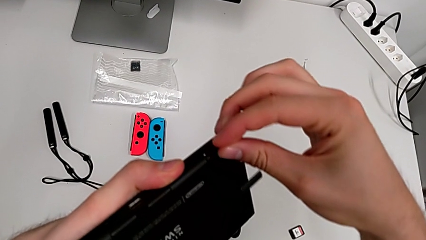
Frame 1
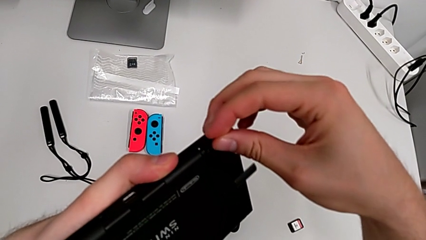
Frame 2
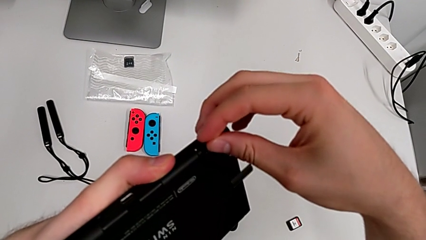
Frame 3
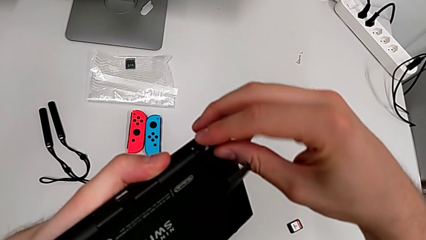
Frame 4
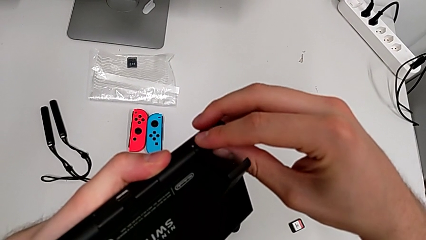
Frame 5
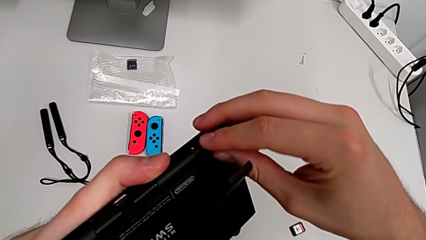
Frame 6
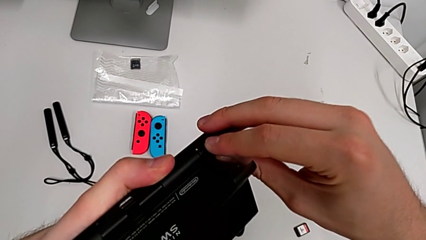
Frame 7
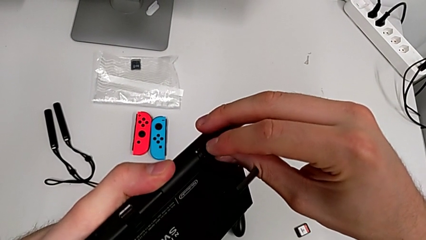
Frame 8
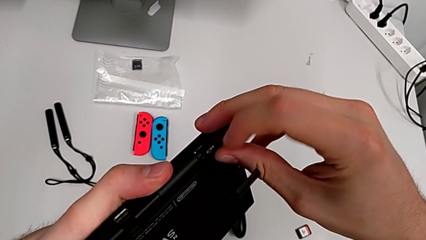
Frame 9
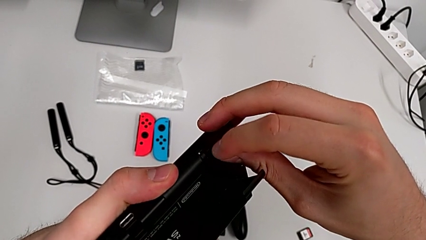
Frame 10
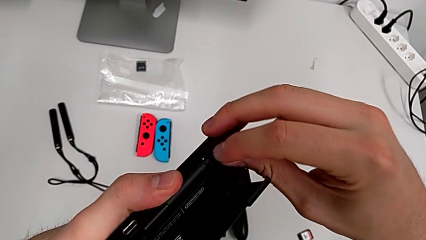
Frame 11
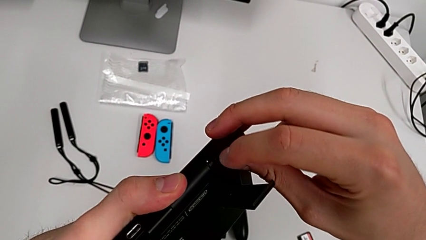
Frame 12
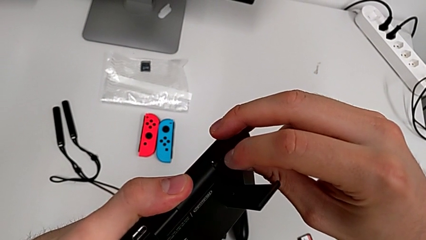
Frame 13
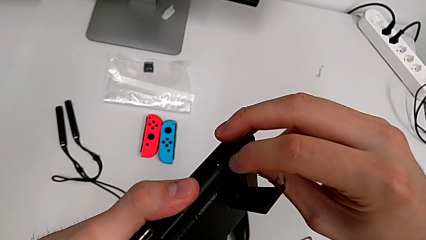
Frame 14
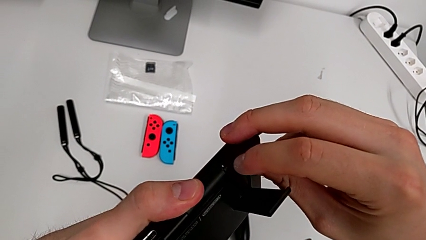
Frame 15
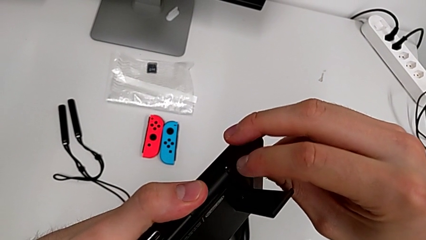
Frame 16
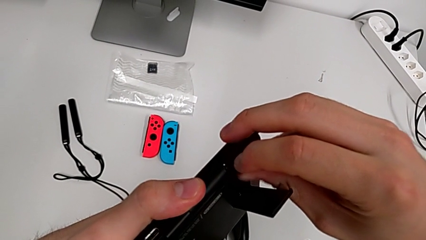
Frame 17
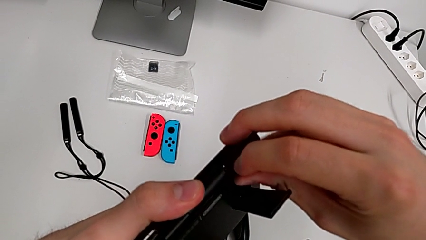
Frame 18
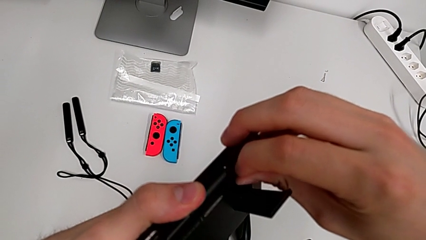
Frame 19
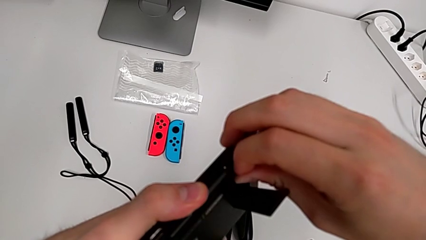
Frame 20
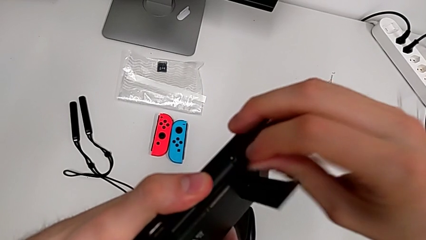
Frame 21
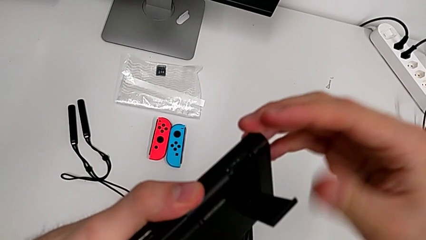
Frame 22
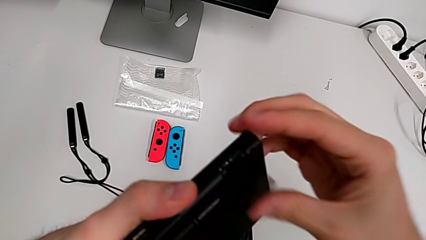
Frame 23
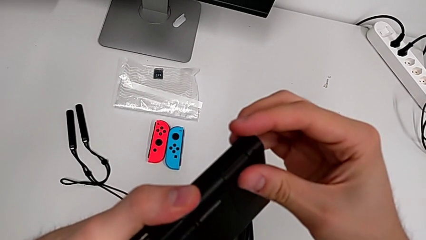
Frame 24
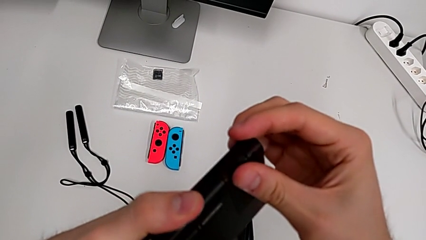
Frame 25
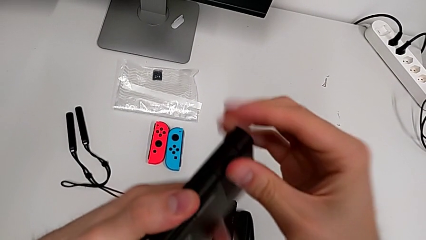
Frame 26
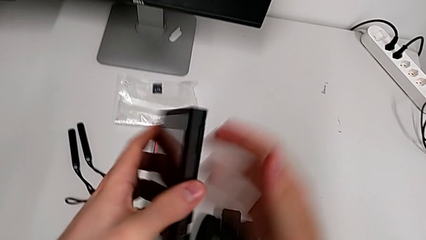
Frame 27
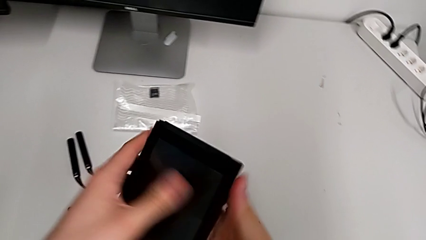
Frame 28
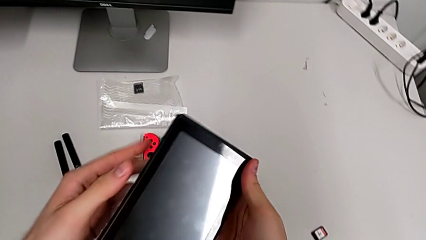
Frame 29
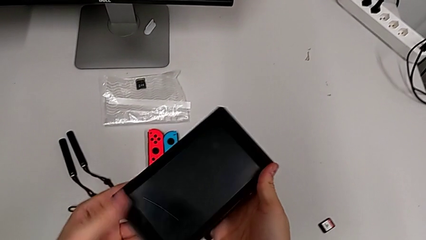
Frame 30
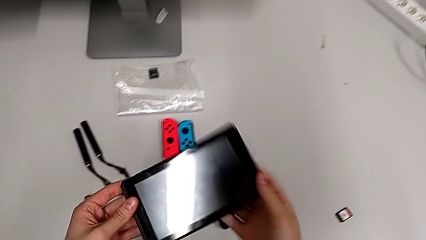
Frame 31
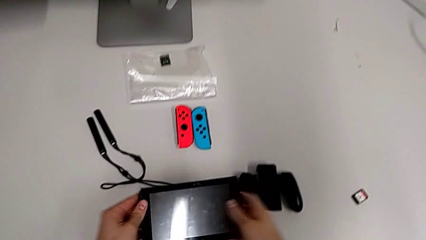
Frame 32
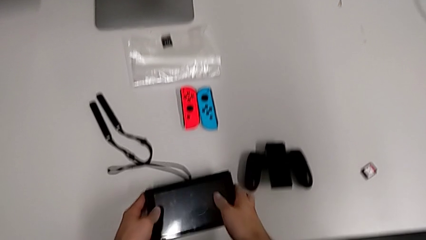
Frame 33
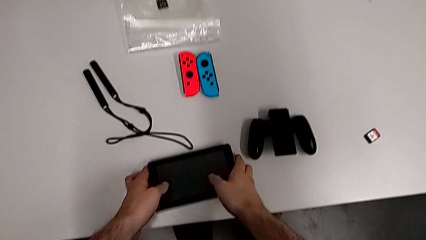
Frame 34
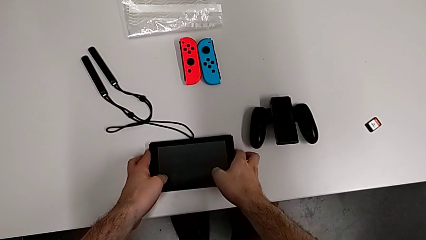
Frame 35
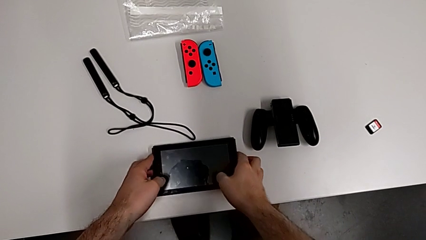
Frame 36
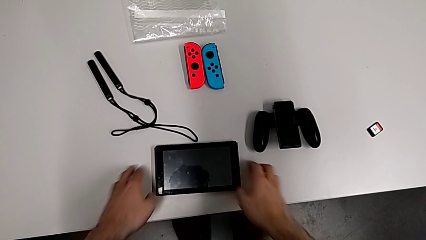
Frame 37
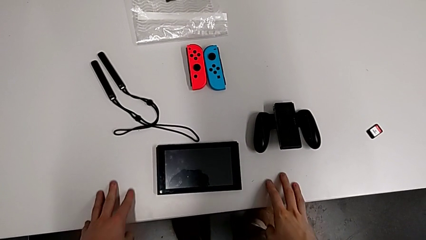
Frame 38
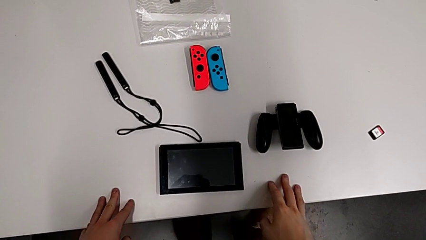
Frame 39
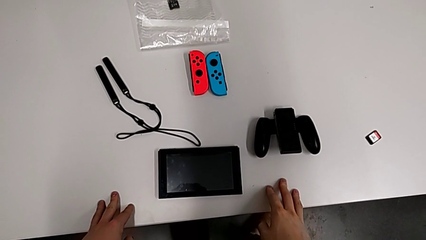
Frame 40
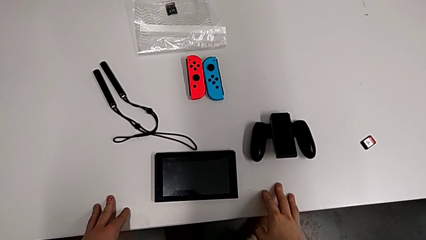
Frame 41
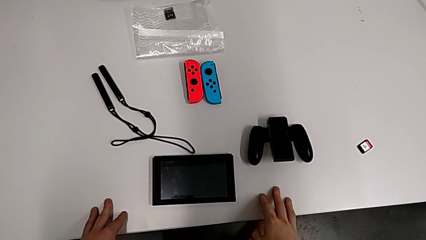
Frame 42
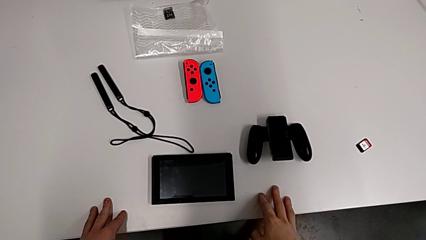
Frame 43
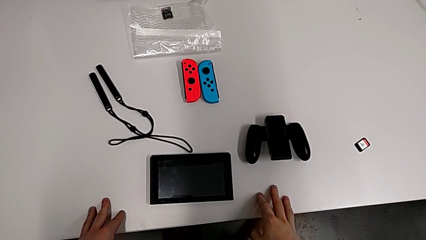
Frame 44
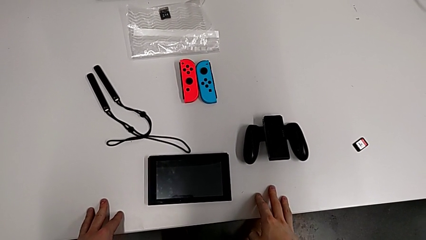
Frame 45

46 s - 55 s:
The camera wearer is inserting the SD card. They insert the new SD card, close it and place the Nintendo Switch.

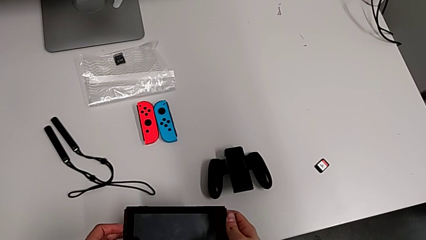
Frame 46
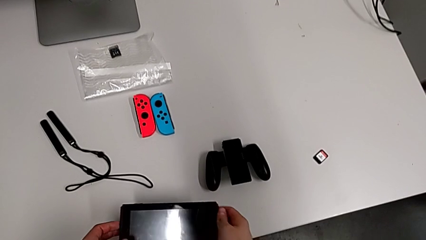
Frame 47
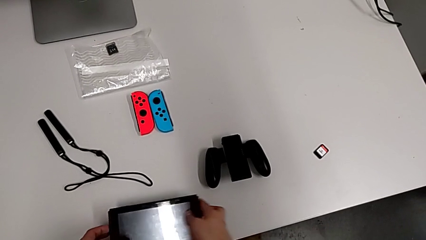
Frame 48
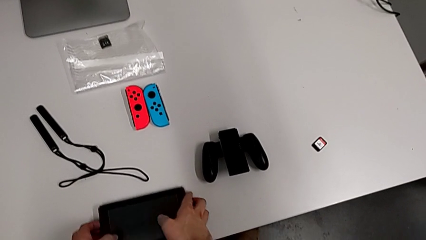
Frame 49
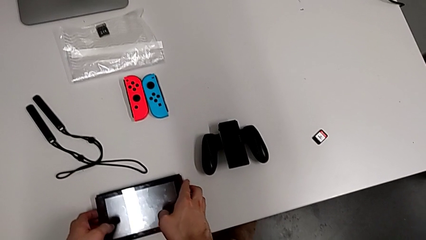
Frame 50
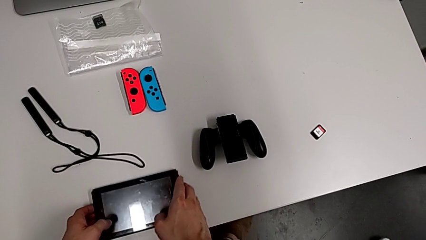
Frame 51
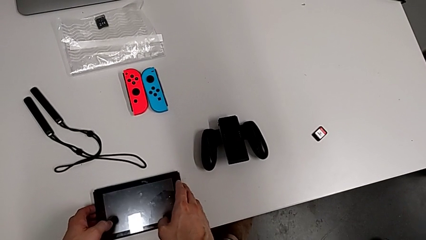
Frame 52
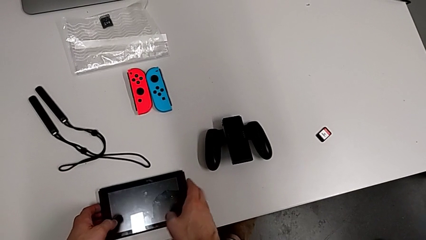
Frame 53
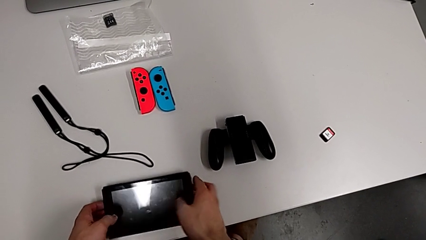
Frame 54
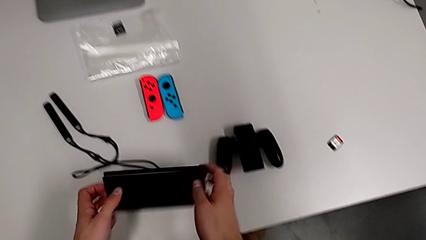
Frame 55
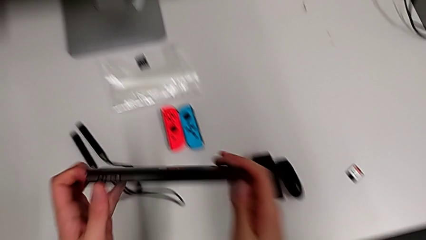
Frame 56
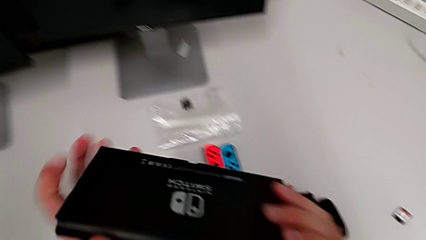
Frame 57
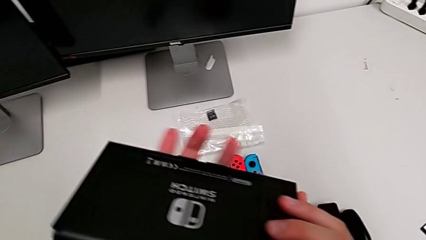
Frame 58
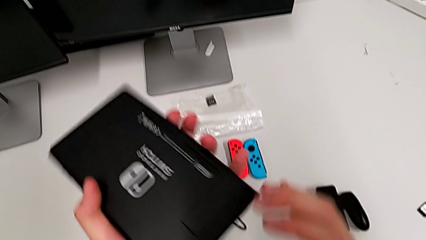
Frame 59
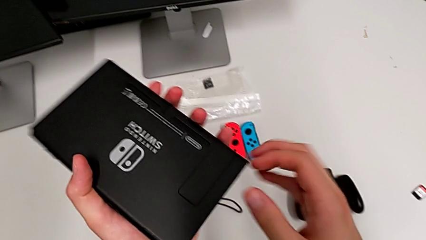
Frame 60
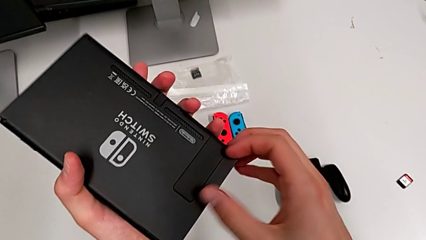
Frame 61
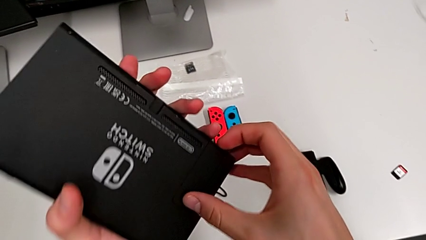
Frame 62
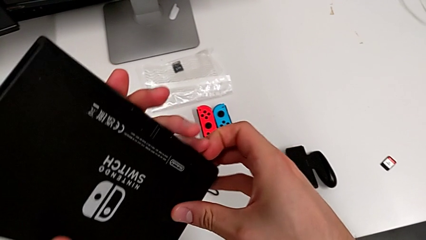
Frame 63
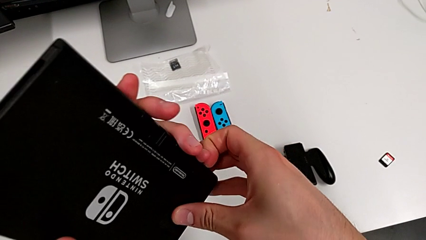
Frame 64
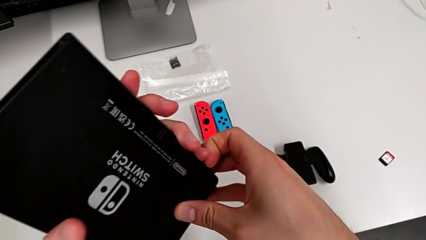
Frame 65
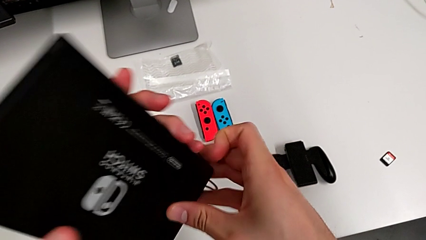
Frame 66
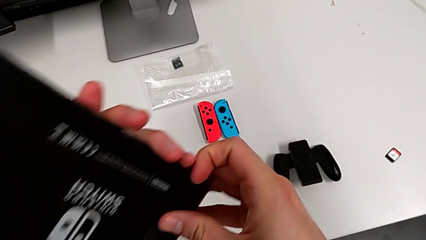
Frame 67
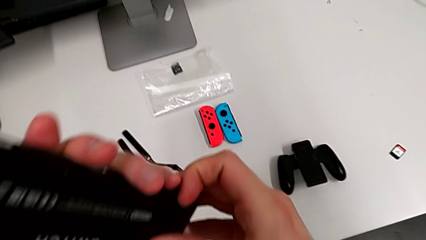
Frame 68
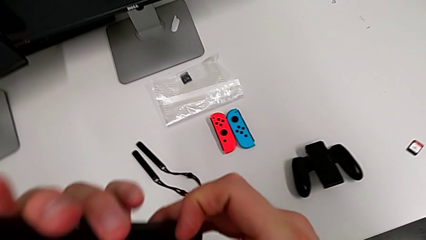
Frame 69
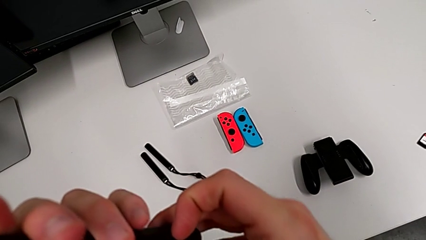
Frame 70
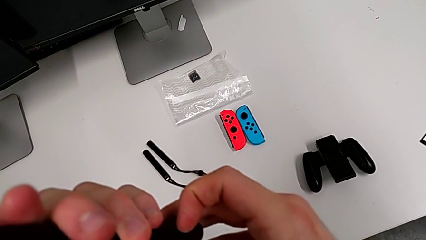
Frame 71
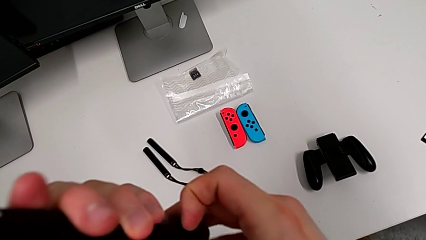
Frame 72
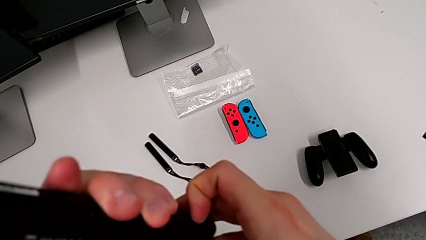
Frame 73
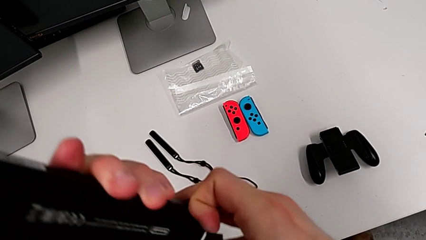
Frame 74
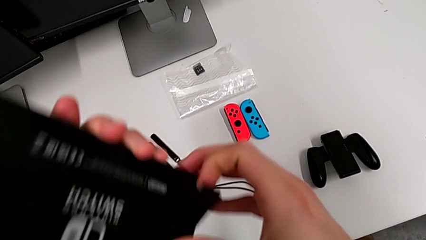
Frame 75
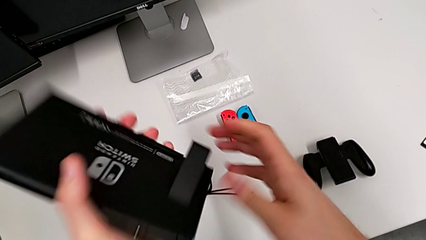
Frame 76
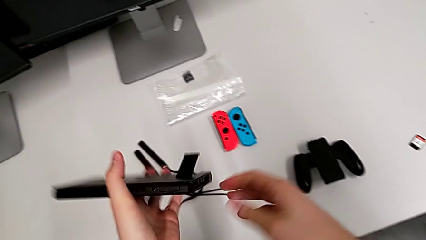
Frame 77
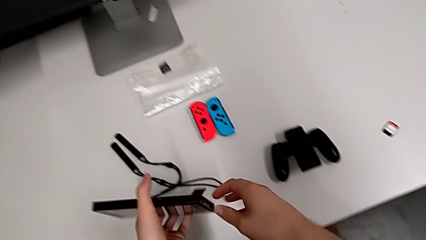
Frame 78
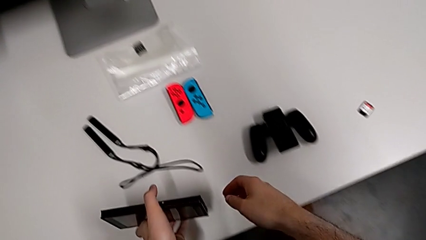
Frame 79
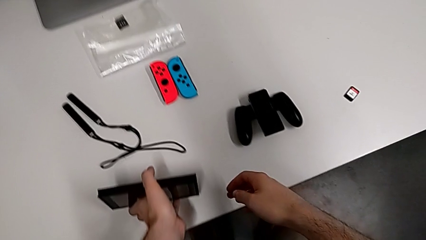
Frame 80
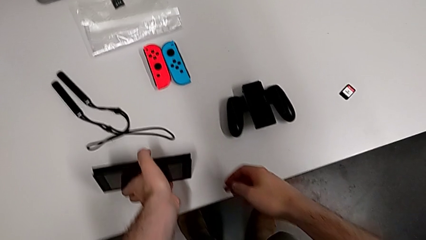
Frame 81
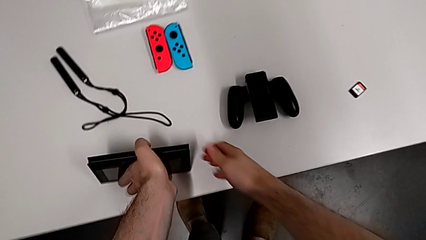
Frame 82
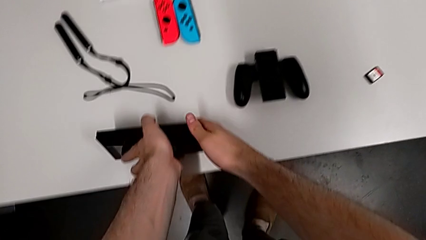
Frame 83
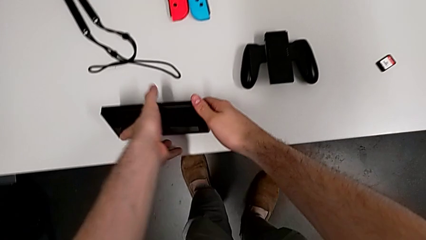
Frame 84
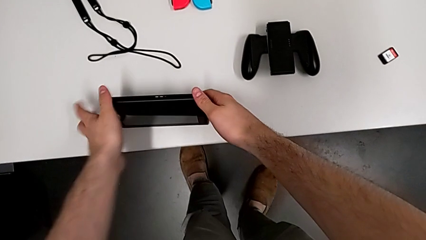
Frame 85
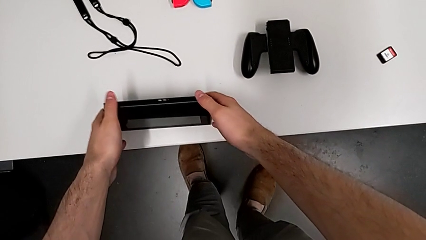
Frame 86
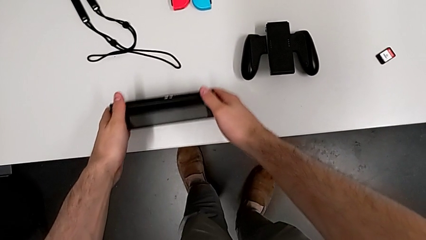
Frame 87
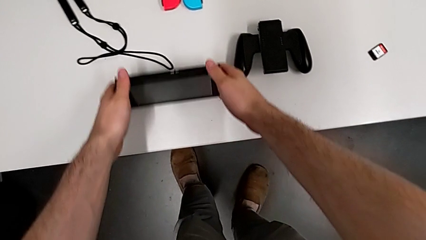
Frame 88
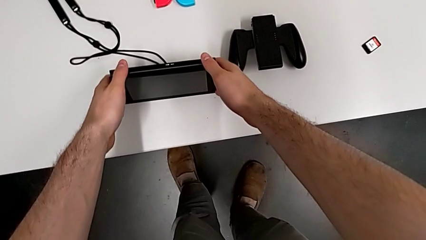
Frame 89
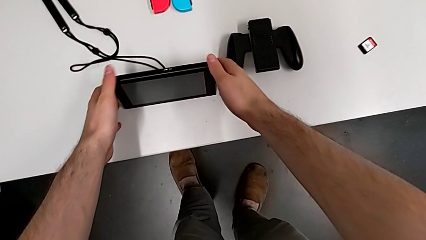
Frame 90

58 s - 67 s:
The camera wearer stands up the Nintendo Switch. They grab the Nintendo Switch twice, open the kickstand and place the Nintendo Switch.
